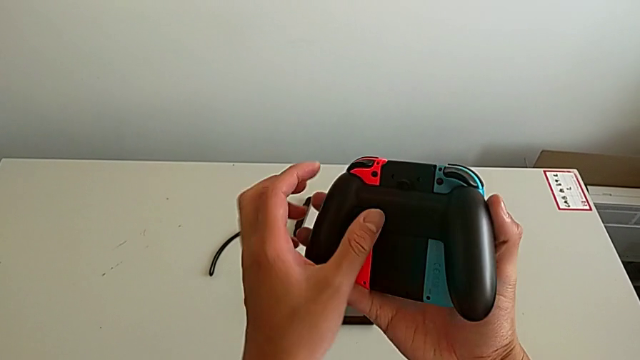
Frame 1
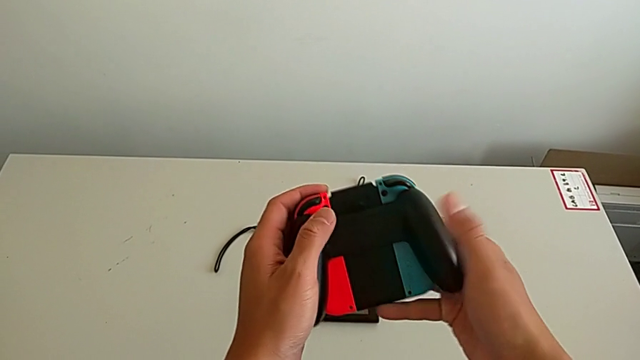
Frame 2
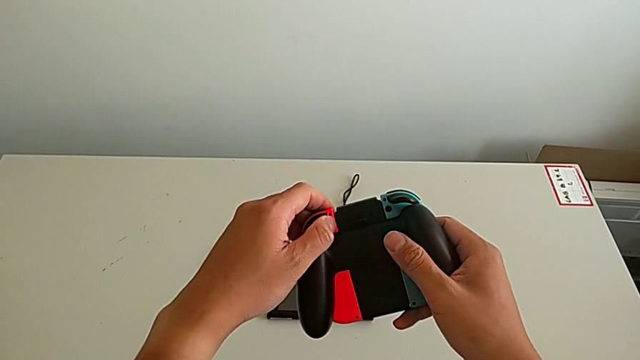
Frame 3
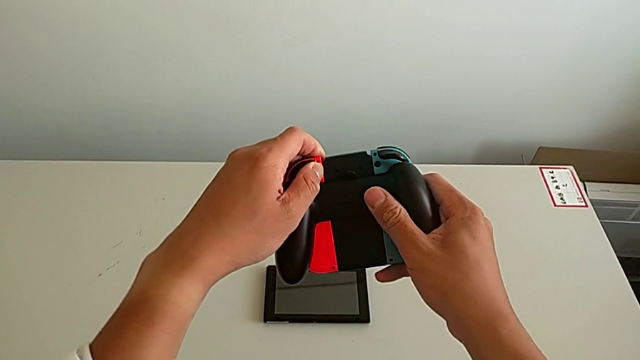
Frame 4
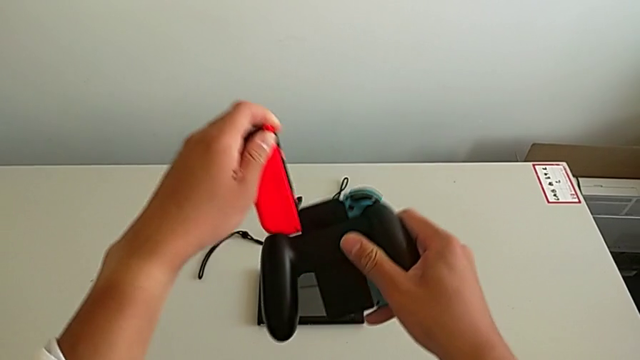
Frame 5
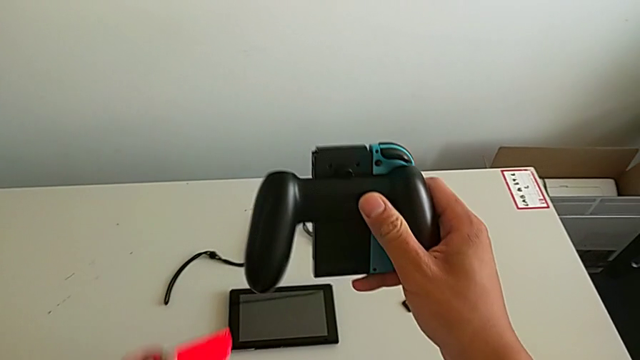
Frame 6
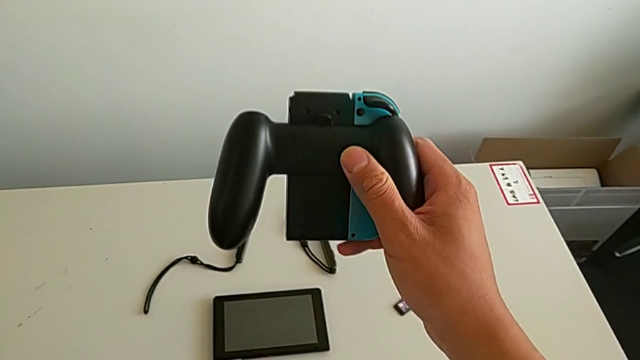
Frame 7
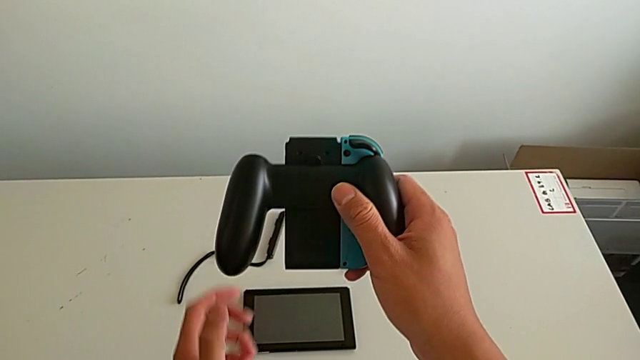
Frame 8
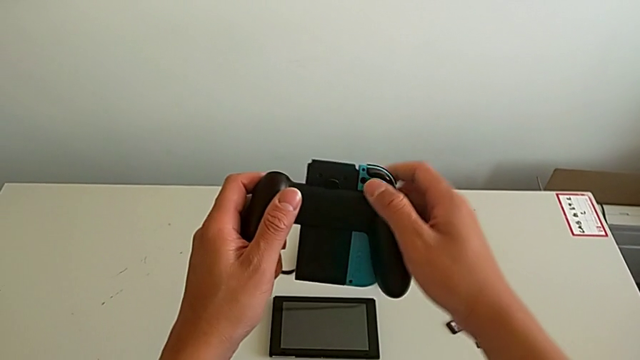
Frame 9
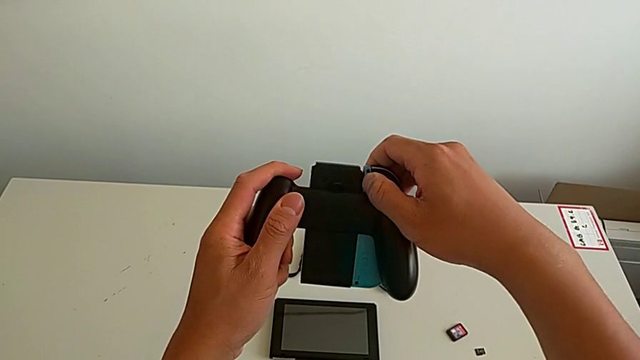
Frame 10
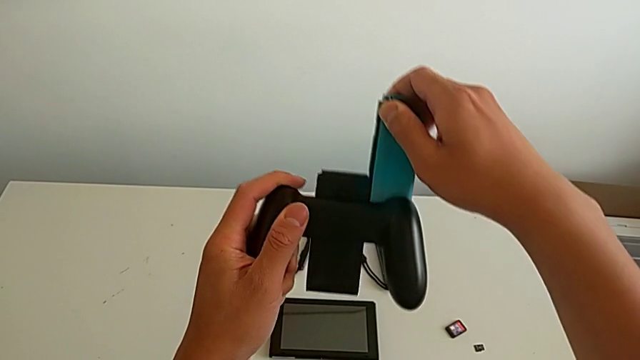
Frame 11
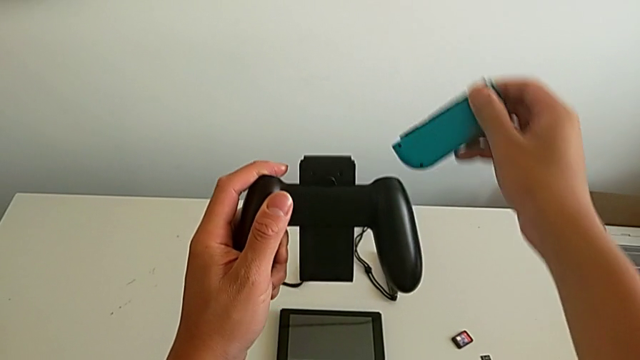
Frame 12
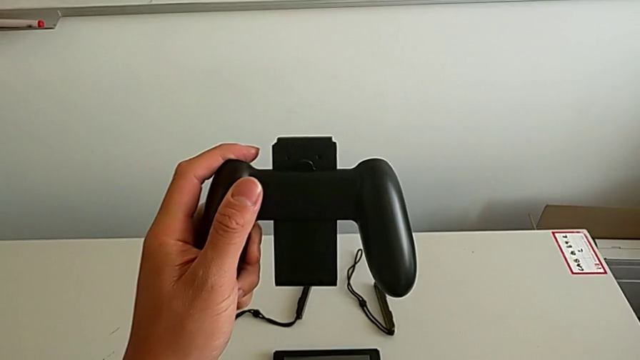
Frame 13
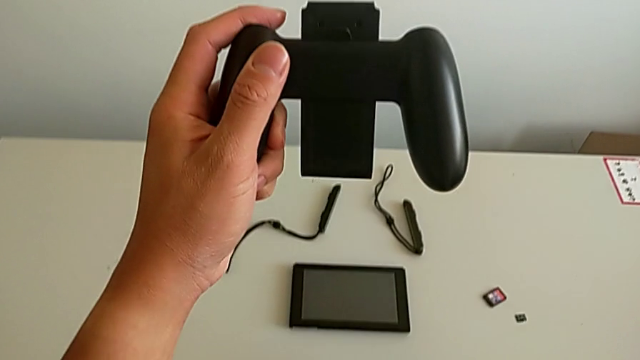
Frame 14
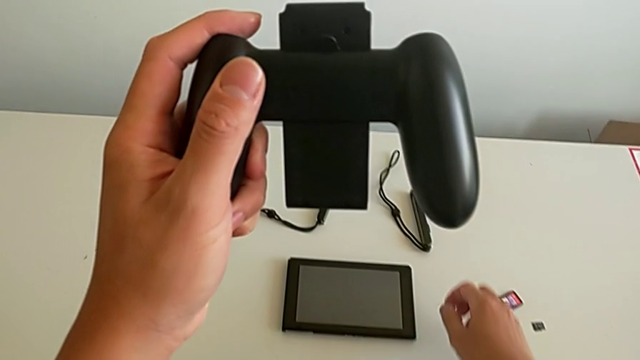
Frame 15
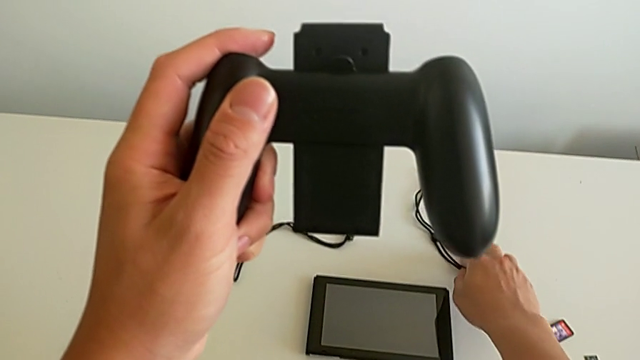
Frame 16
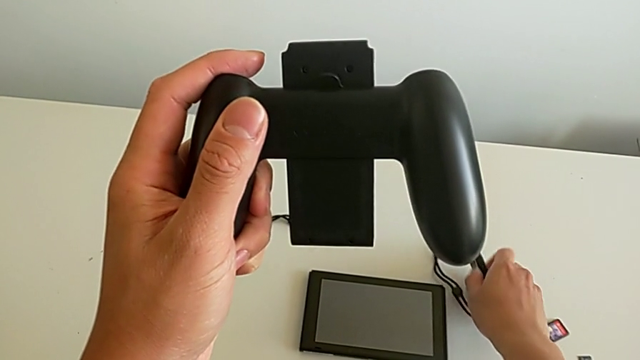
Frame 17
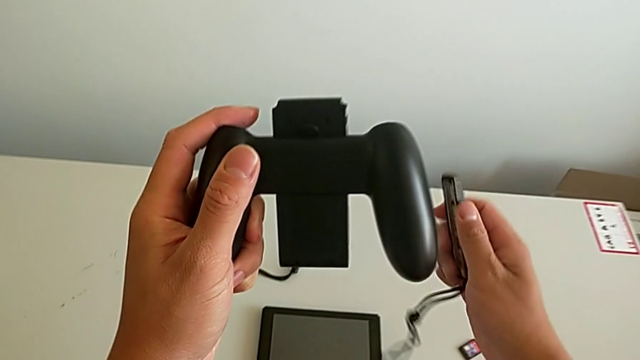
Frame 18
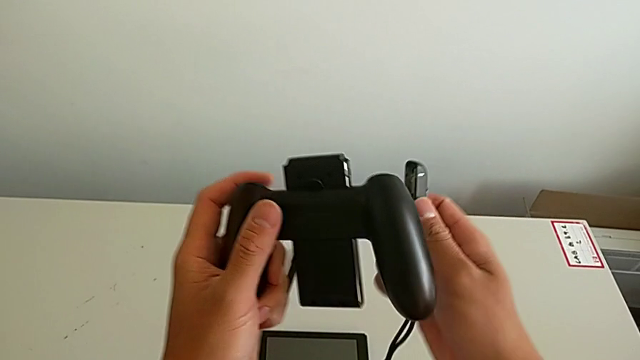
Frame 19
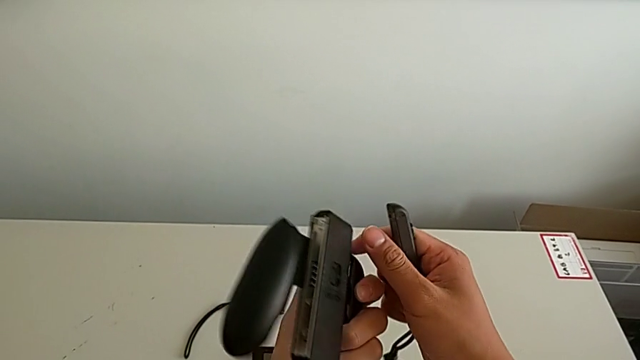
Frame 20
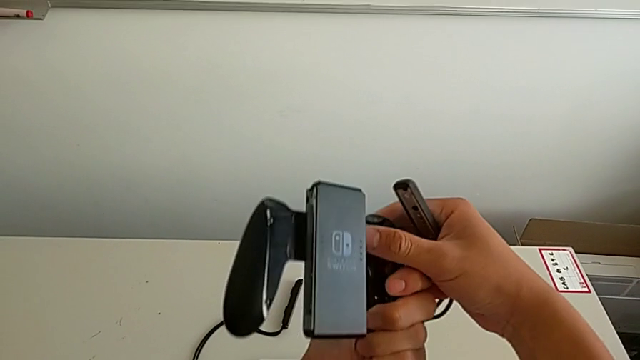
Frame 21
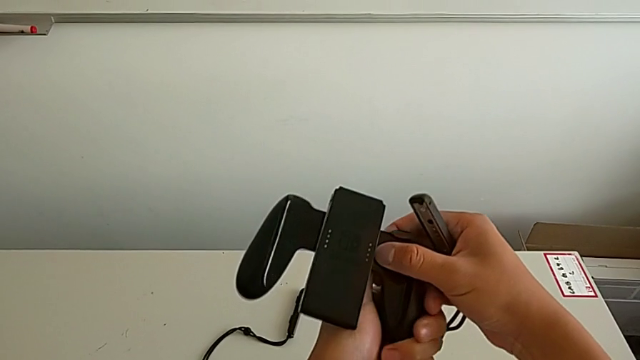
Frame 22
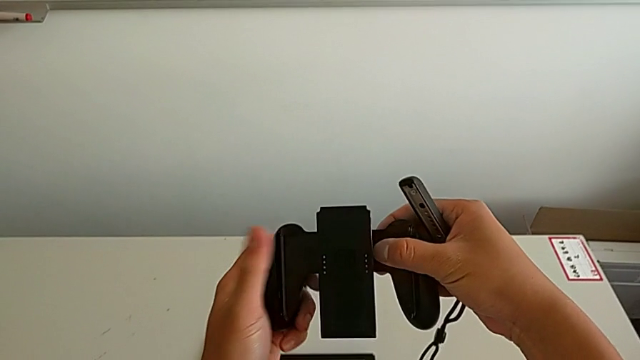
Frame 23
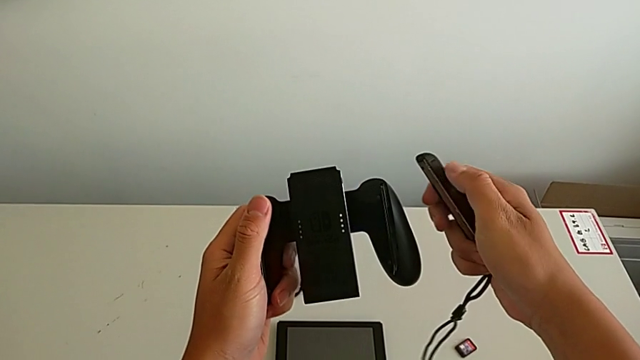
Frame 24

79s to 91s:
The camera wearer is changing the Joy-Con's comfort grip mode. They slide the red Joy-Con controller, place it, slide the blue Joy-Con controller, place the red Joy-Con controller, grab the Joy-Con strap and flip the comfort grip.

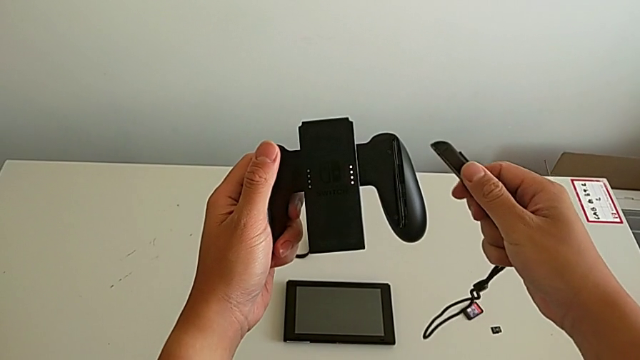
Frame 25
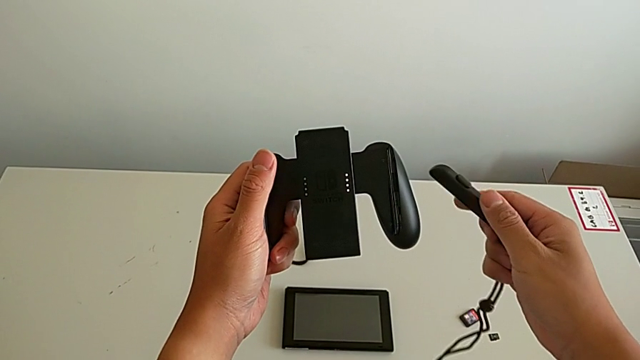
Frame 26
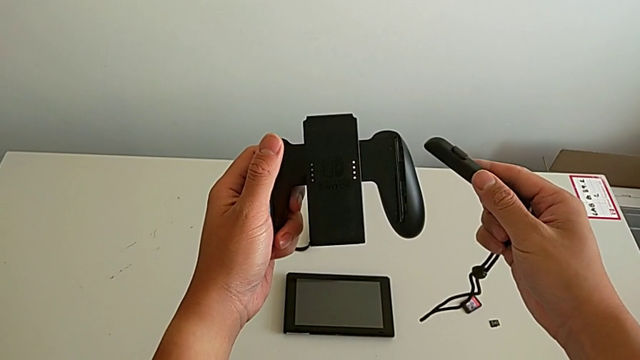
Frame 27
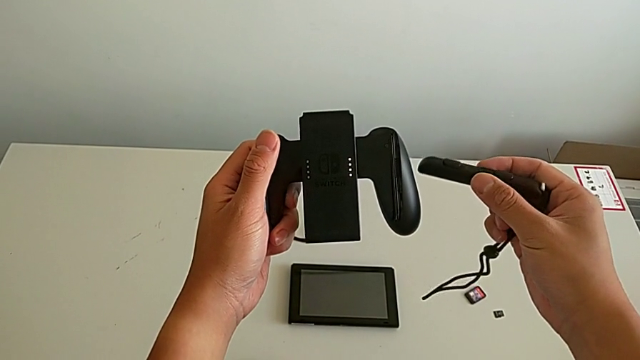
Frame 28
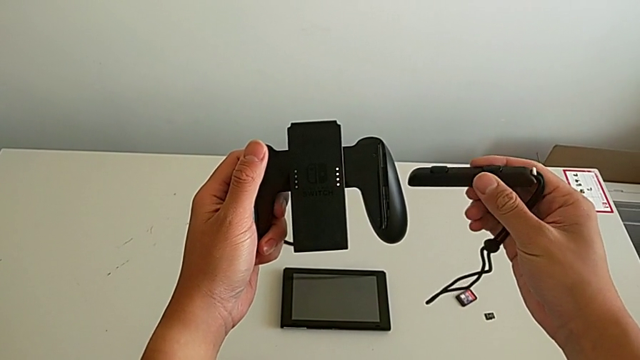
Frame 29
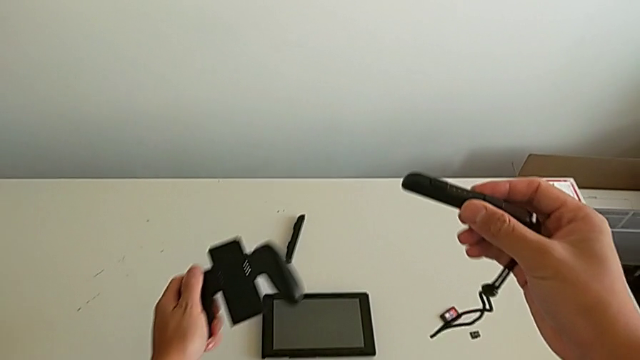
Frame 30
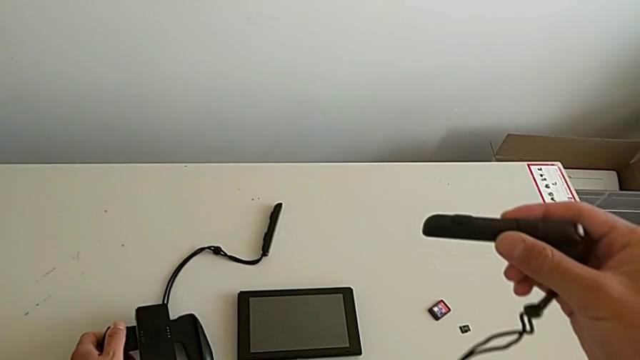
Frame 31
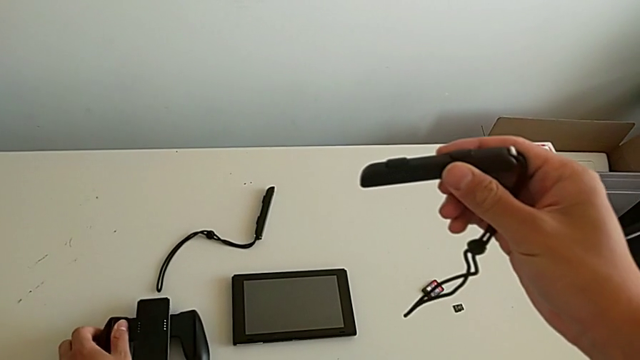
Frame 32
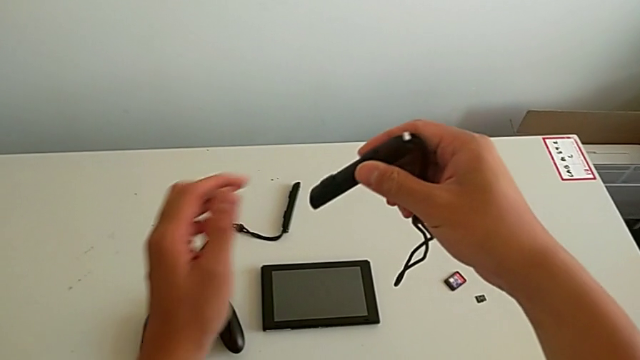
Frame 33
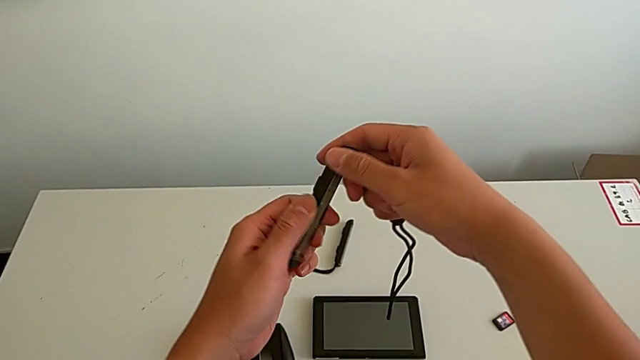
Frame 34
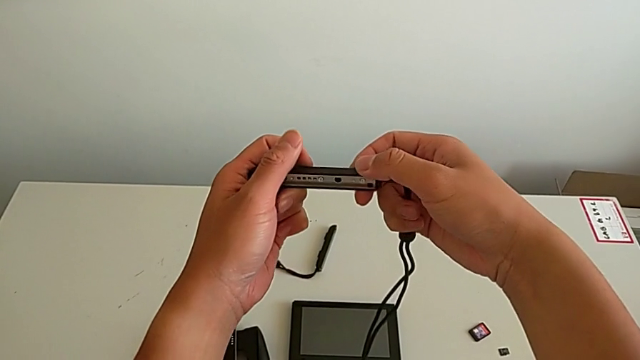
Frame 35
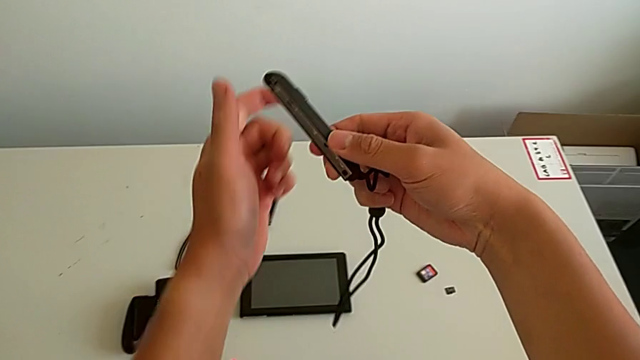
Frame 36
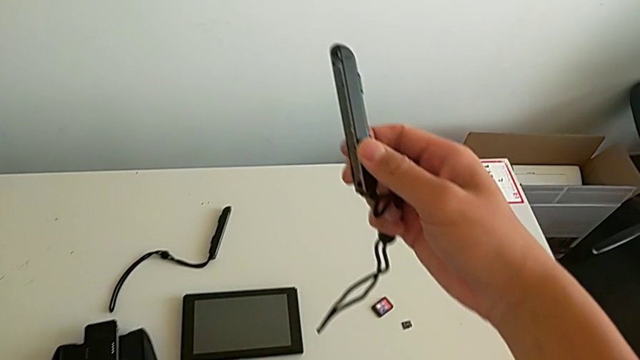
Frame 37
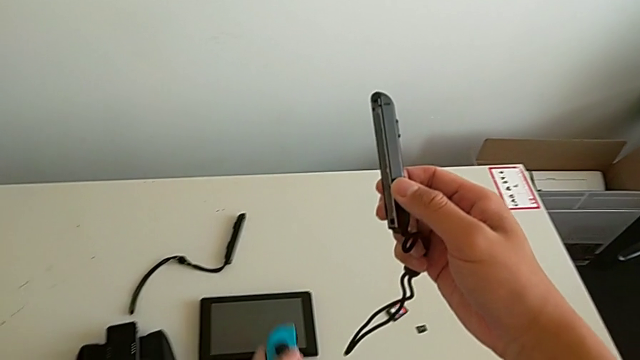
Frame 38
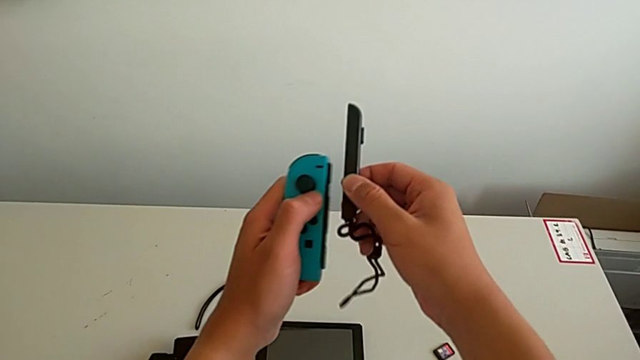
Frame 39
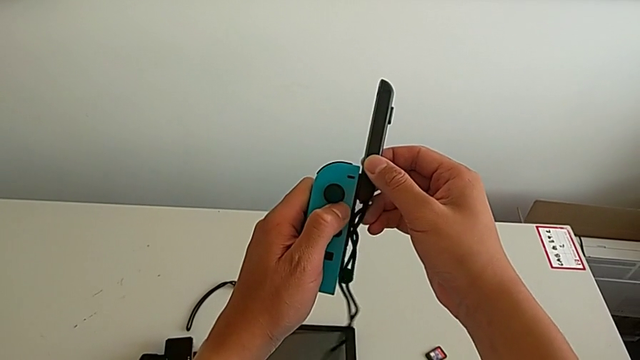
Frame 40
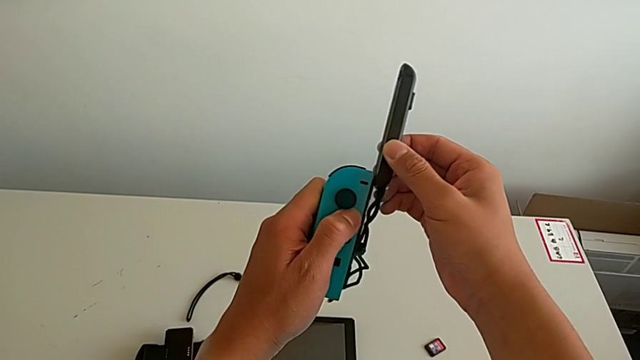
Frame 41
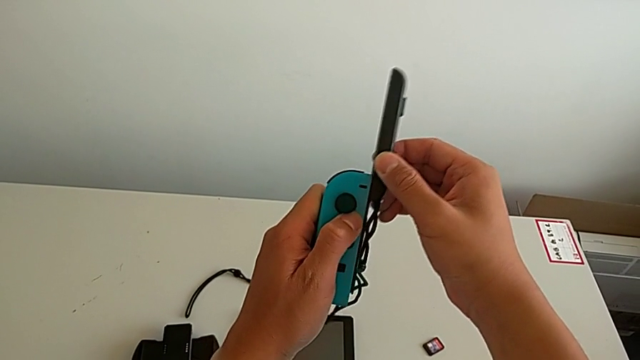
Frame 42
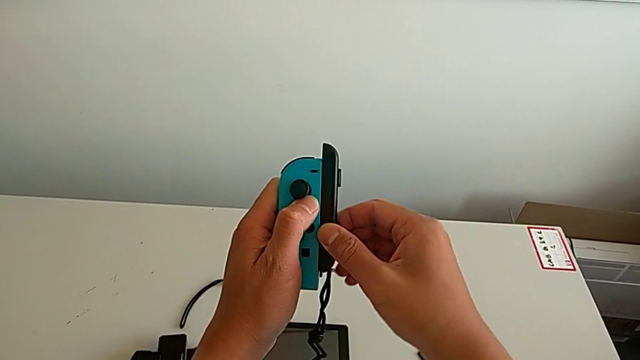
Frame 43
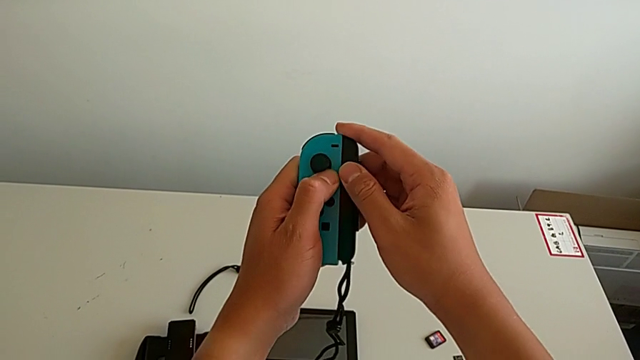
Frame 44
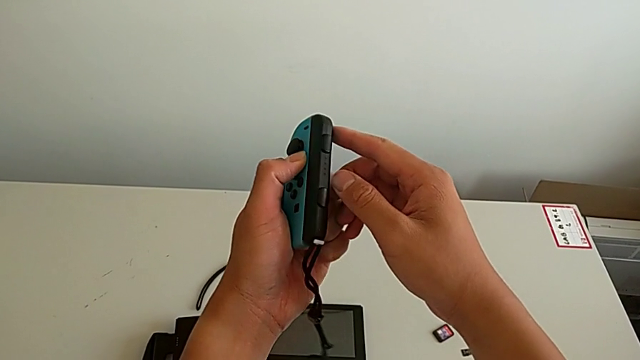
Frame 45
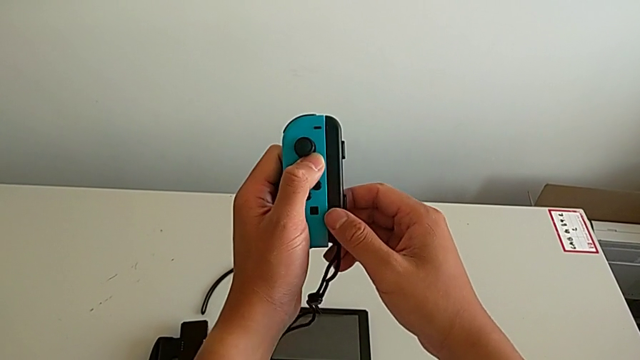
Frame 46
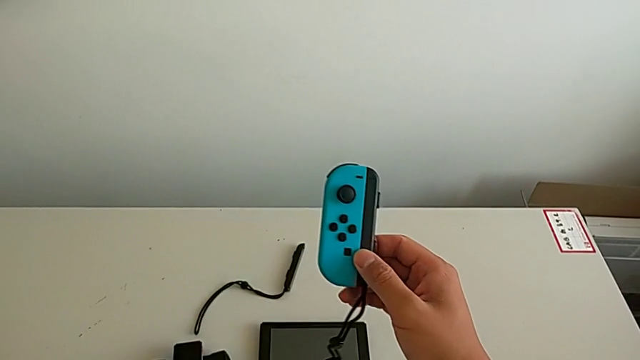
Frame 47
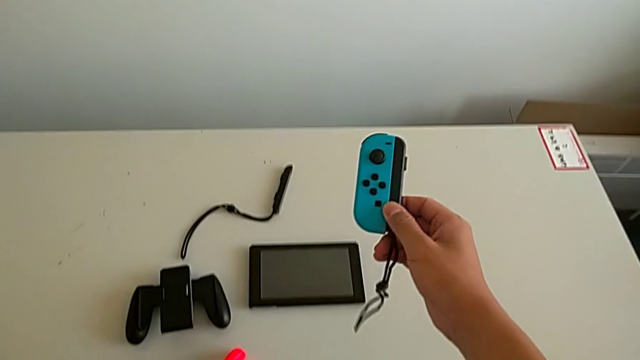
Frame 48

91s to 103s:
The camera wearer is changing the Joy-Con's comfort grip mode. They place the comfort grip, flip the Joy-Con strap, grab the blue Joy-Con controller, slide it and grab the red Joy-Con controller.
